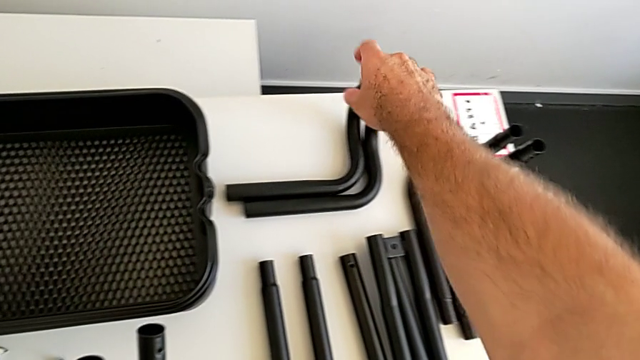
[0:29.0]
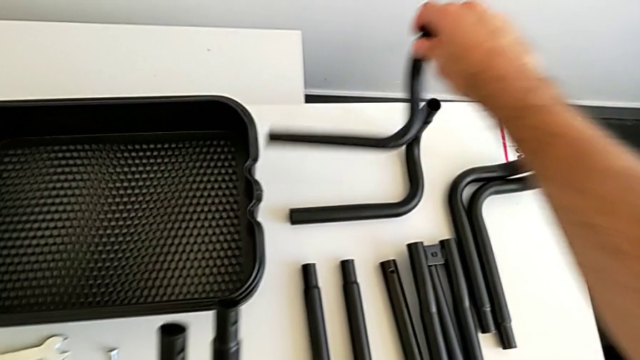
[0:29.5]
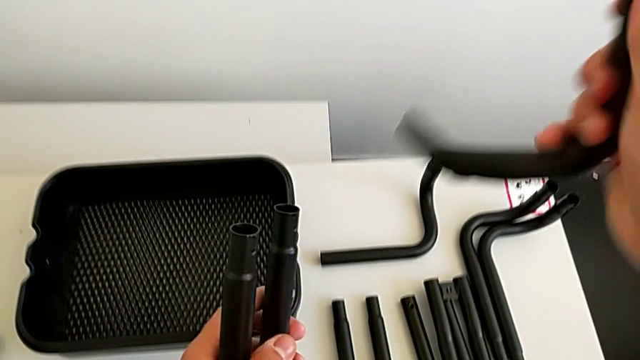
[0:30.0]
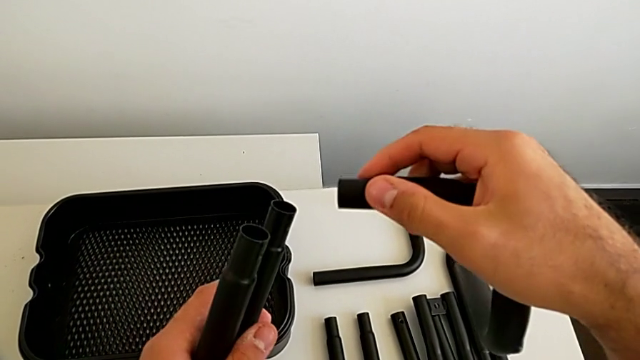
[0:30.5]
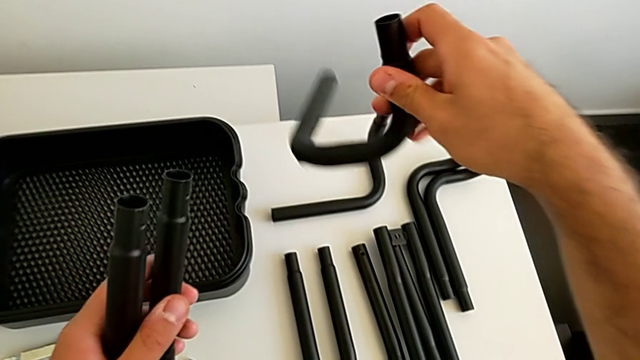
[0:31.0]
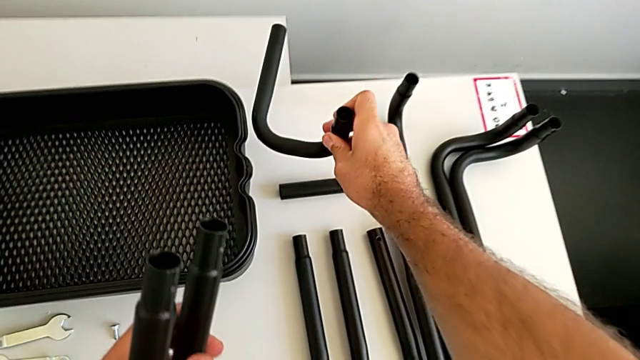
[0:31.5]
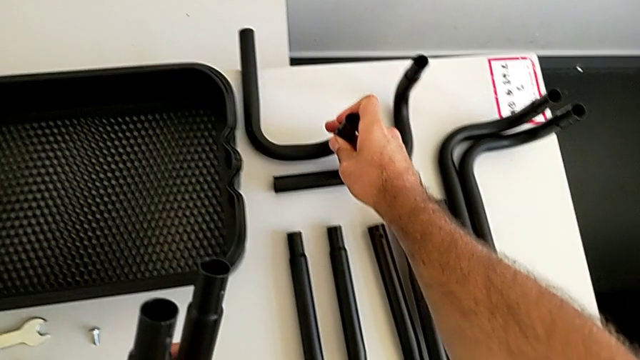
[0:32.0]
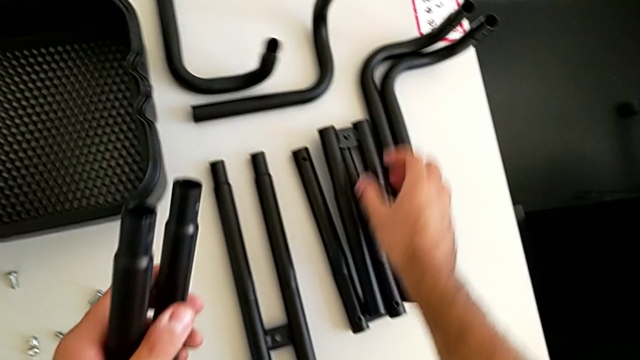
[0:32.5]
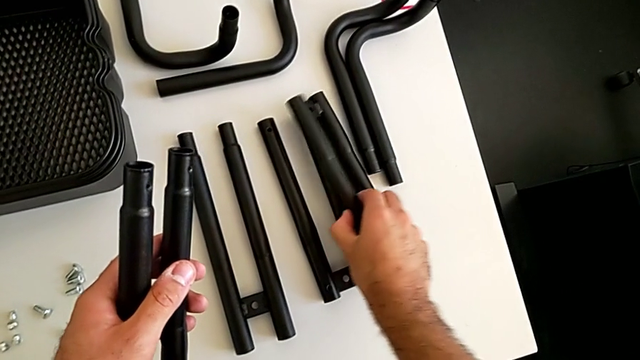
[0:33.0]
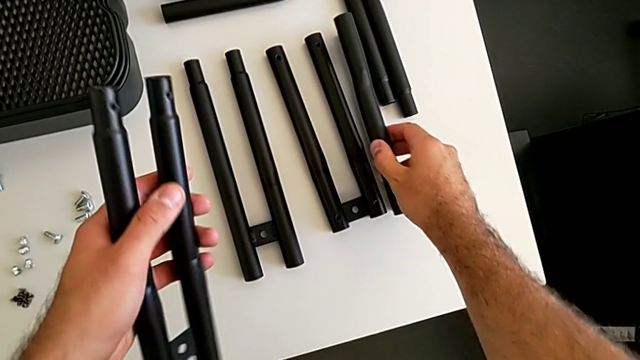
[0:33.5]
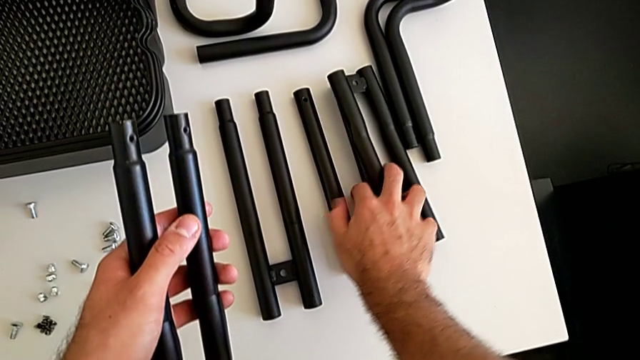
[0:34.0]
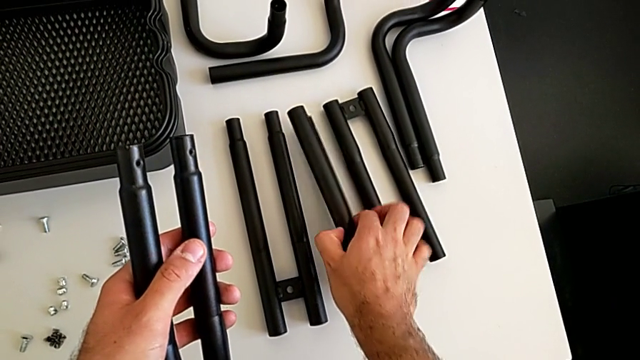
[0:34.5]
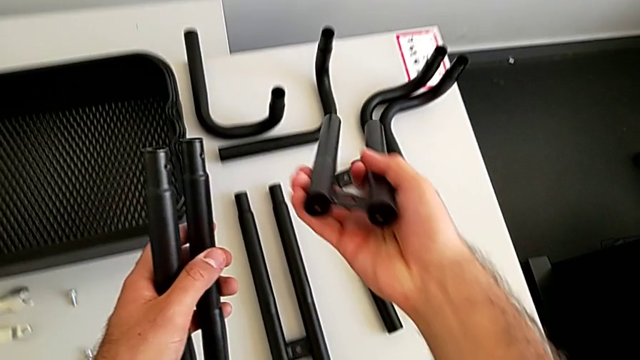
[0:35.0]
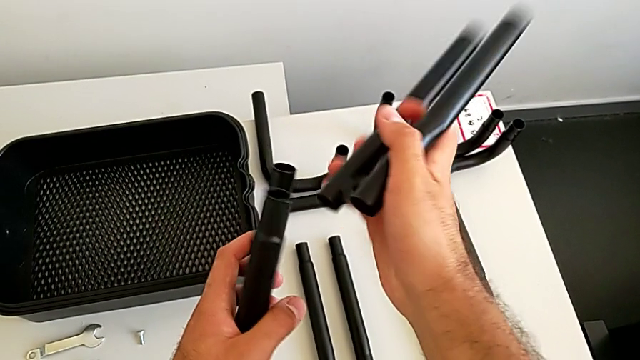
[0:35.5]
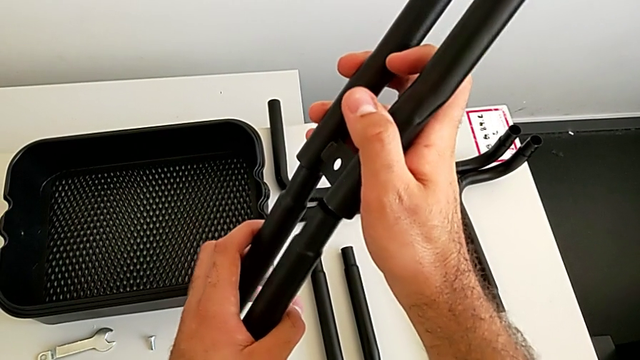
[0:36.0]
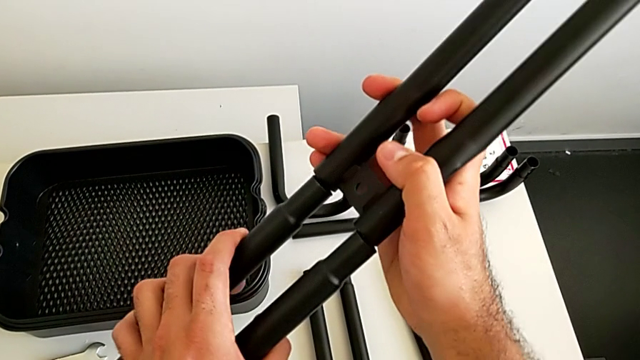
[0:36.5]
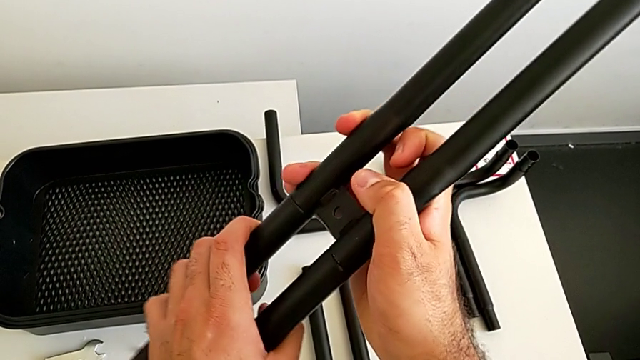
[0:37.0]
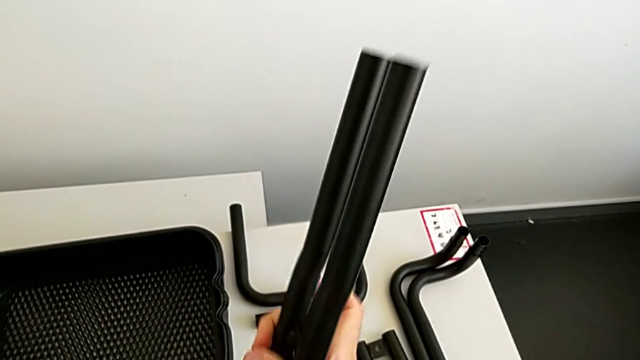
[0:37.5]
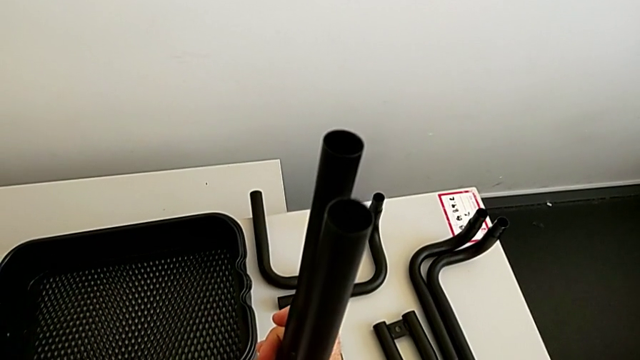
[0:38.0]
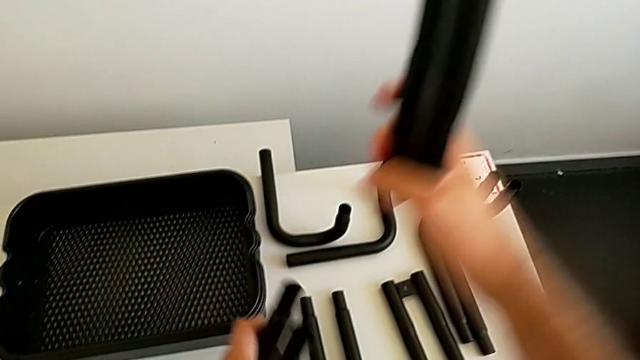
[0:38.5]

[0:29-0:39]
The camera wearer is assembling the first sidebars. They grab the black frame, place it, grab the black leg, wrongly assemble the half frame and rotate the black leg.

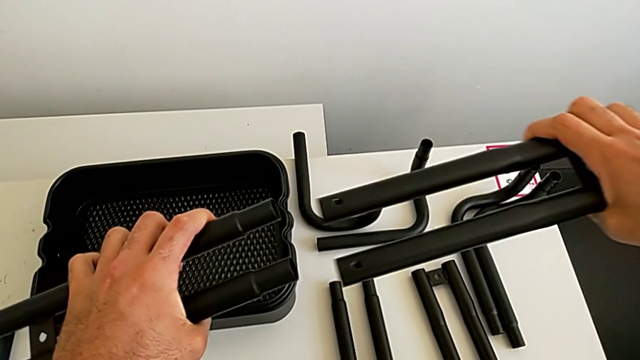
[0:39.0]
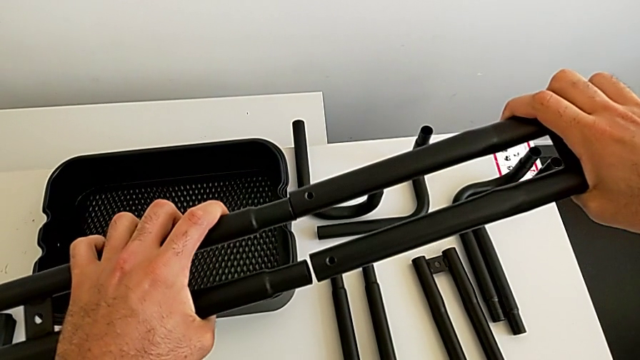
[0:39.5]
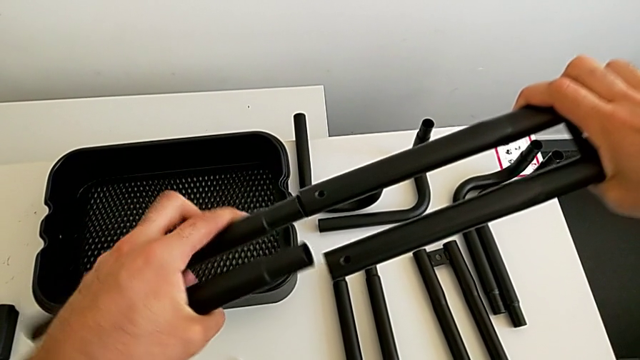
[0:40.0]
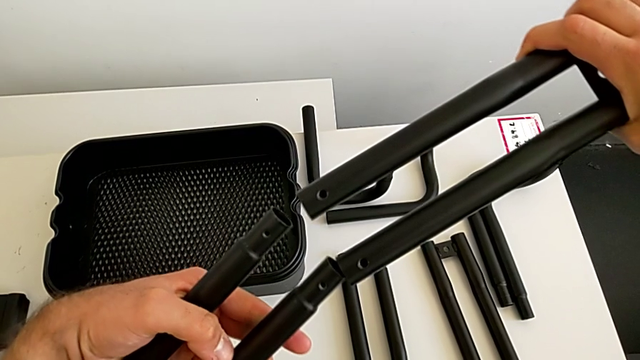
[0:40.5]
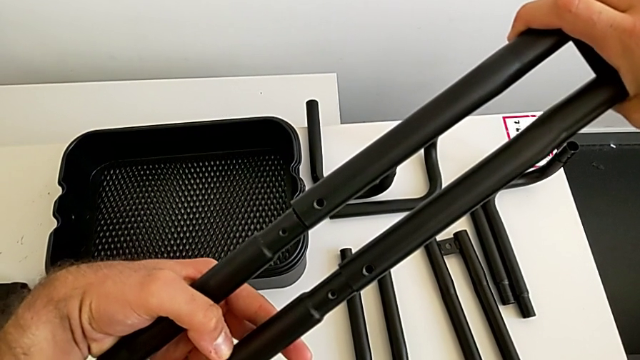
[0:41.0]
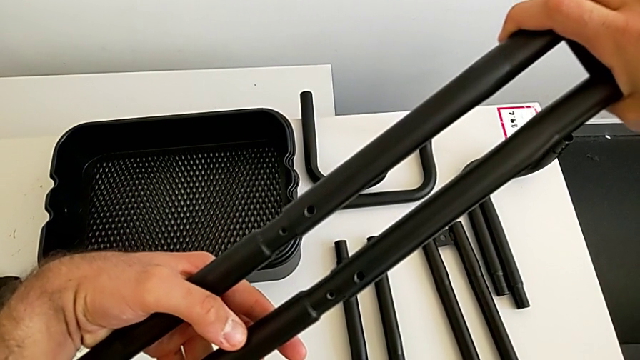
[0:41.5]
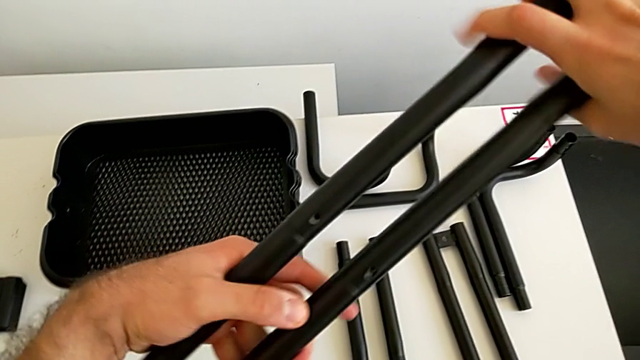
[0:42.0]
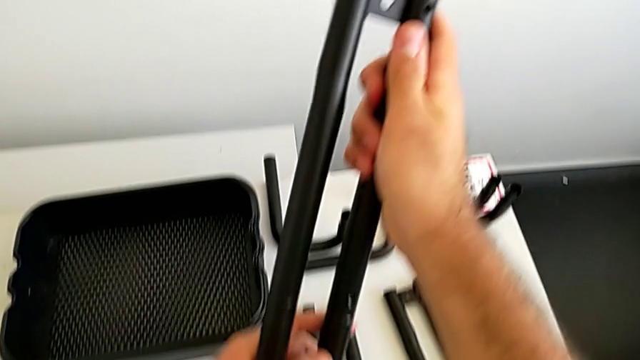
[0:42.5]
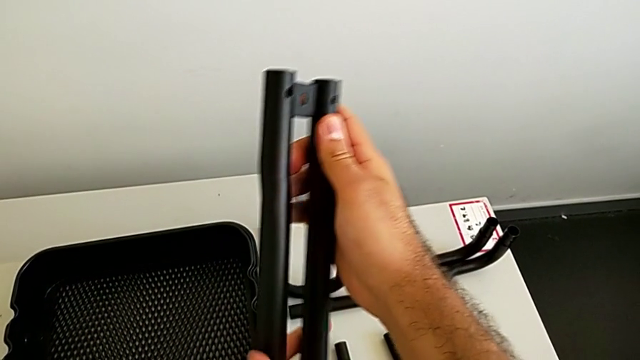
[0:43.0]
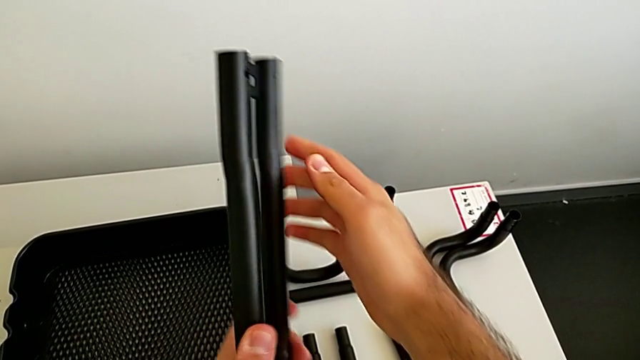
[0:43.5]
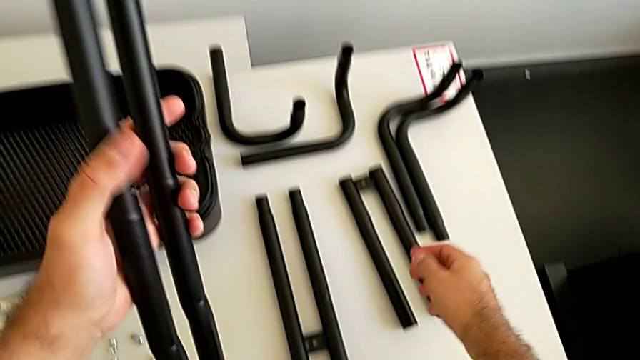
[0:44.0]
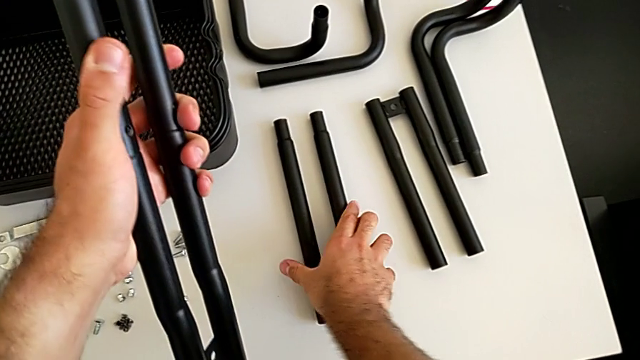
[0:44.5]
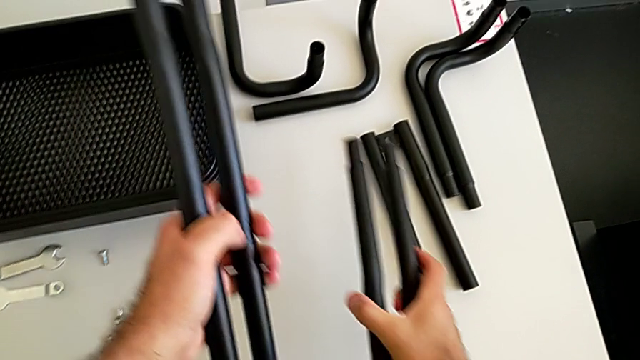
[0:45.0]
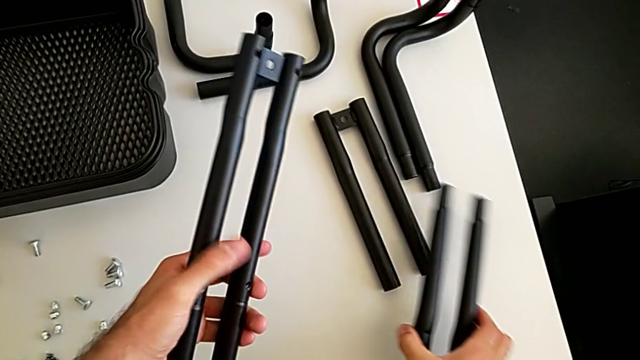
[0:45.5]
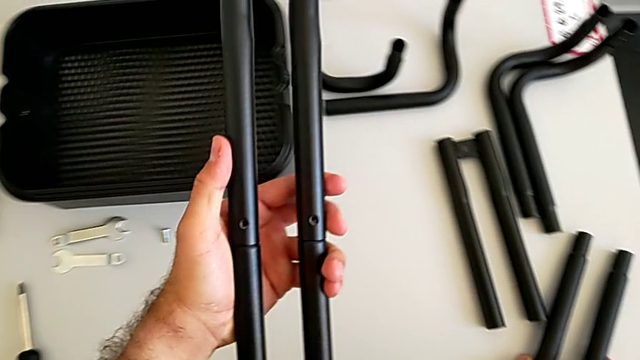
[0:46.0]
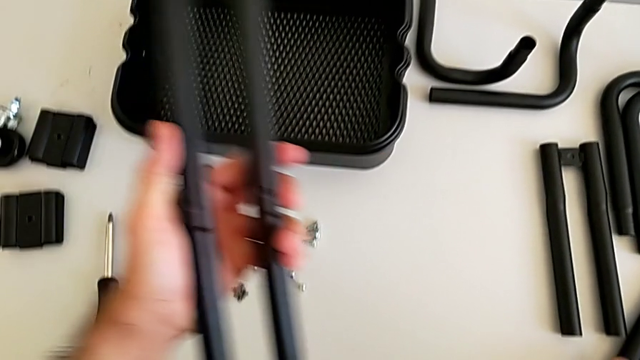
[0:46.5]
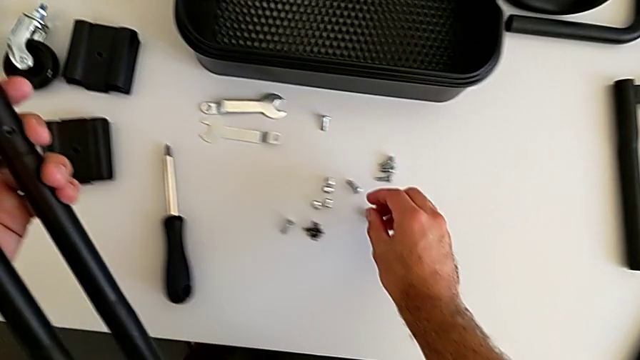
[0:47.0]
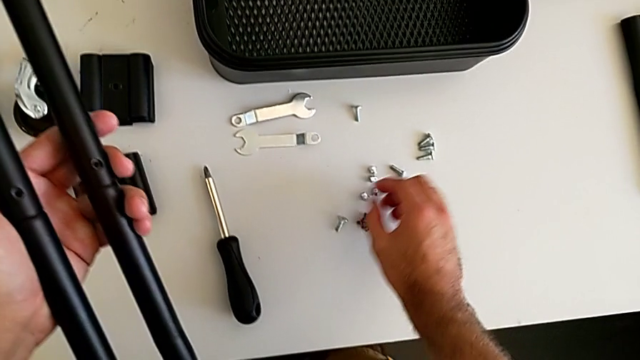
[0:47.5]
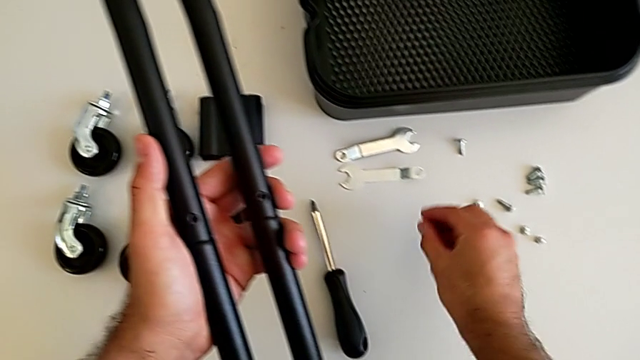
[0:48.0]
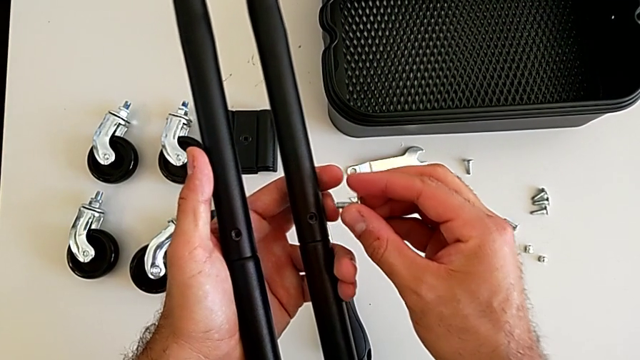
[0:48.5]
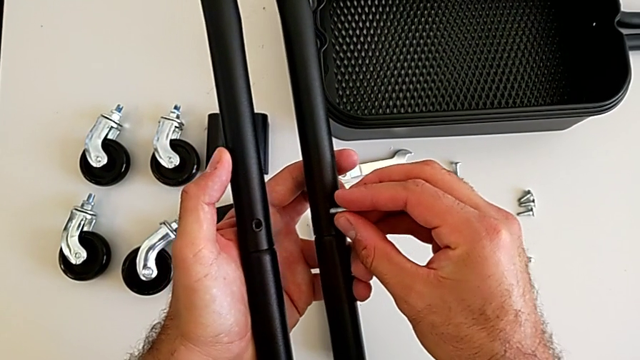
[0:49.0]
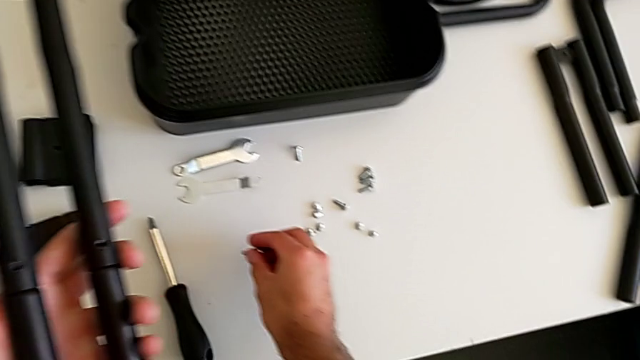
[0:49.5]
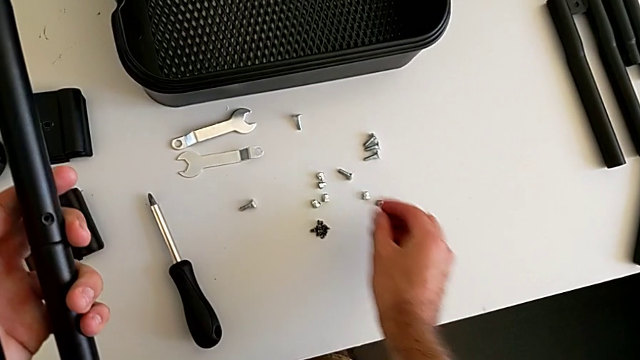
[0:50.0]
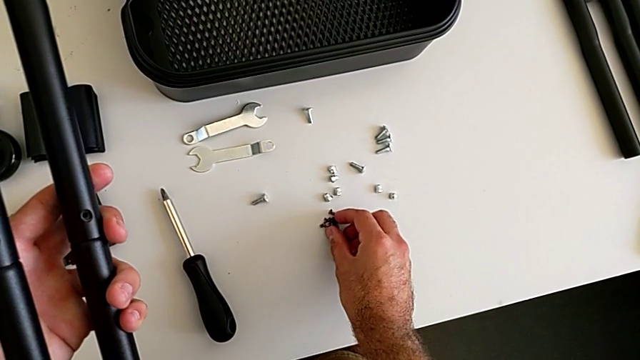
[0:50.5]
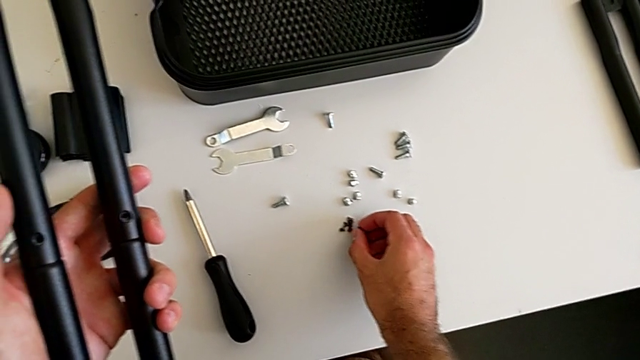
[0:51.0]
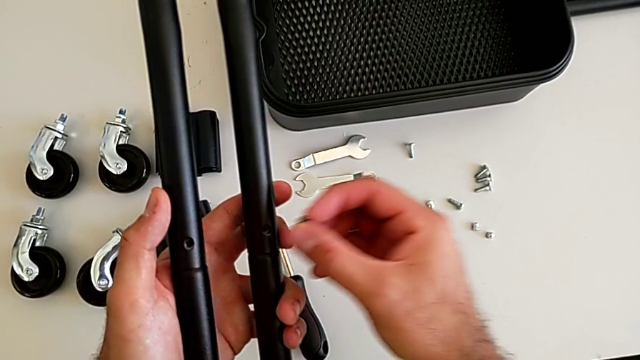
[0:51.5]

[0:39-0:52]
The camera wearer is assembling the first sidebars. They assemble the black leg, grab the black leg, place it, wrongly grab the bolt, place the little bolt and grab the black screw.
